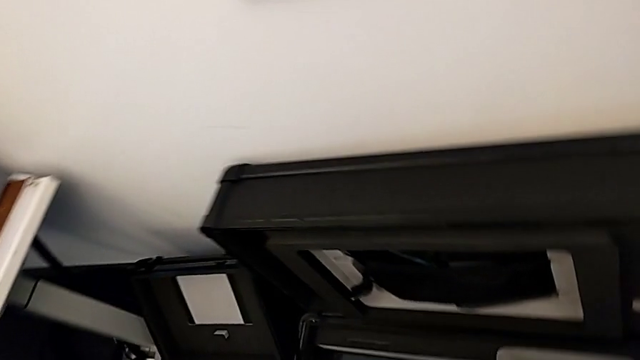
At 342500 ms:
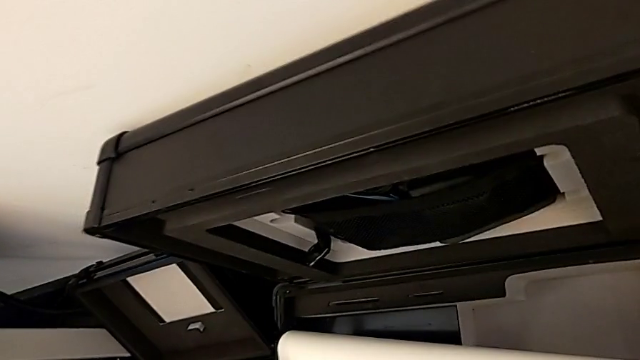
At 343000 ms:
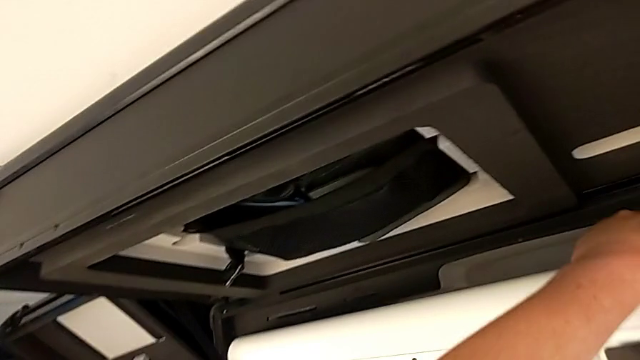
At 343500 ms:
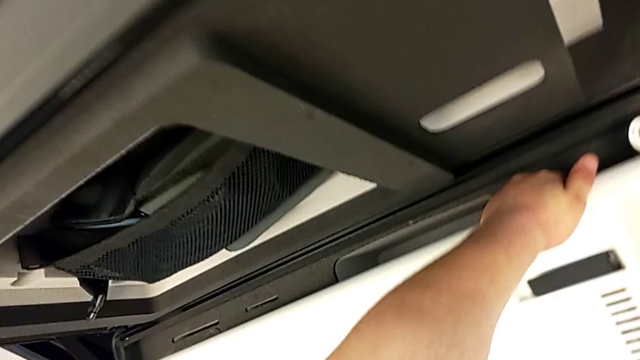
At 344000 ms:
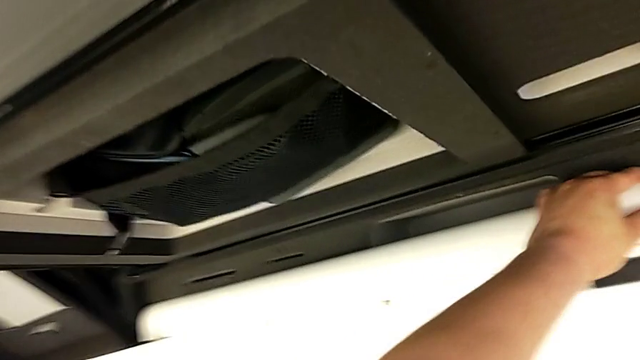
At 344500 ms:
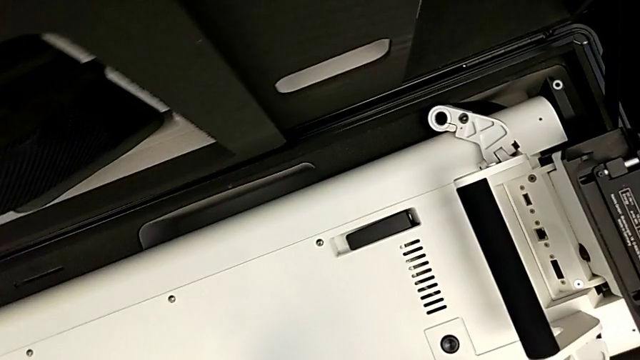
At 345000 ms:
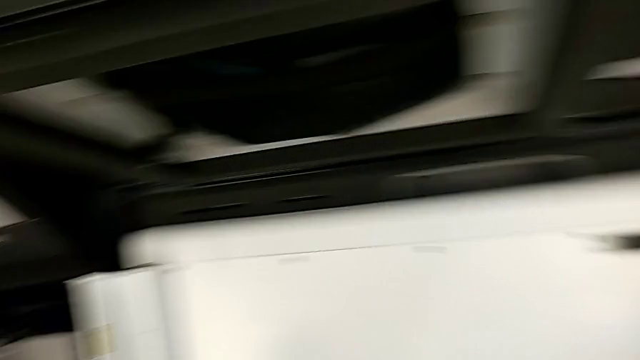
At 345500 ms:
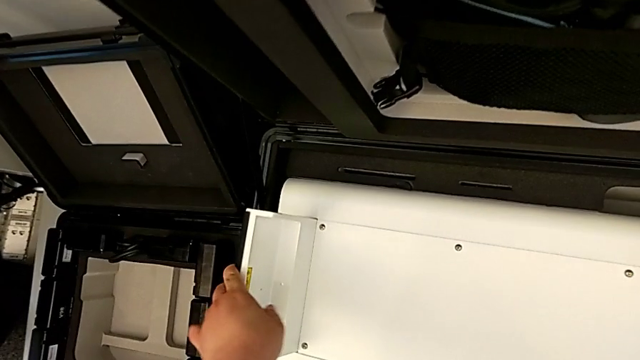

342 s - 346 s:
The camera wearer is disassembling the neck and putting it in the box. They place the base.

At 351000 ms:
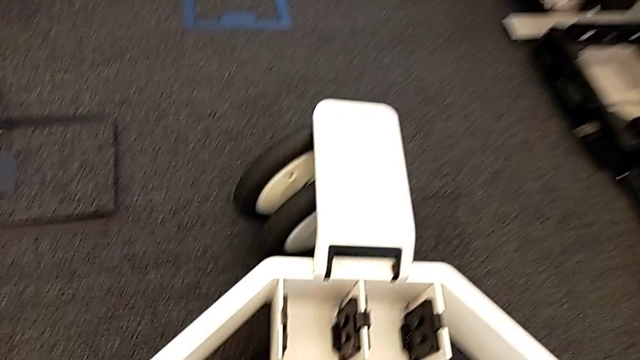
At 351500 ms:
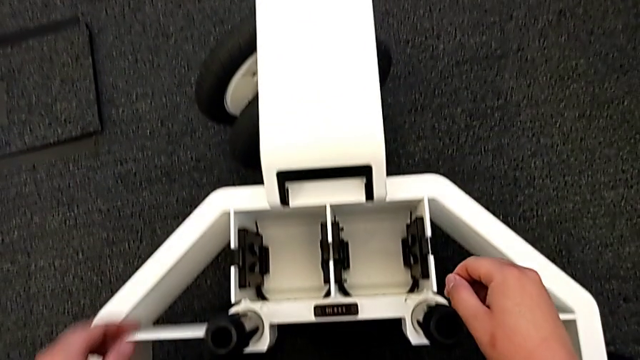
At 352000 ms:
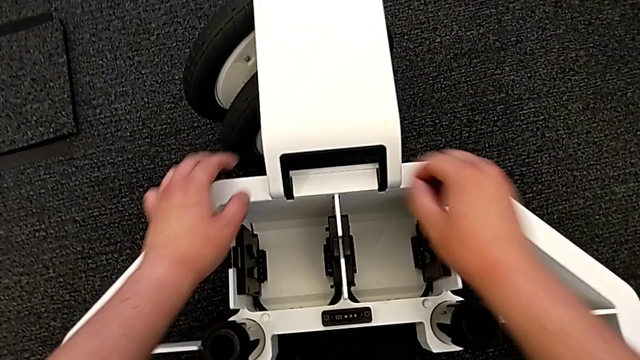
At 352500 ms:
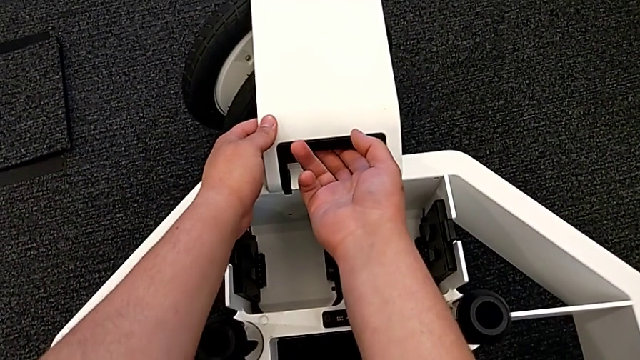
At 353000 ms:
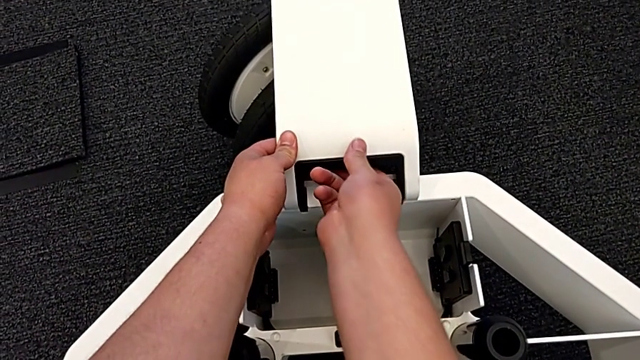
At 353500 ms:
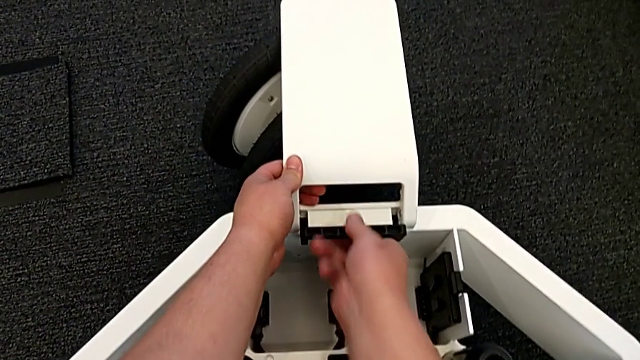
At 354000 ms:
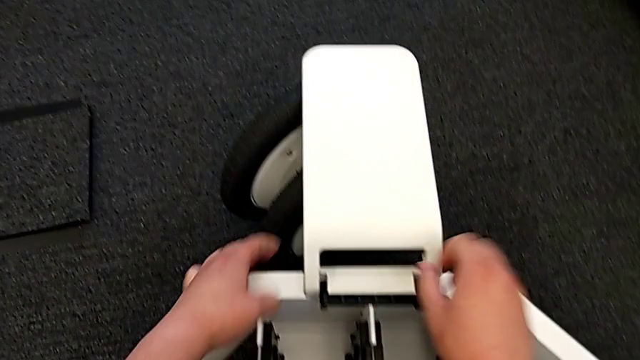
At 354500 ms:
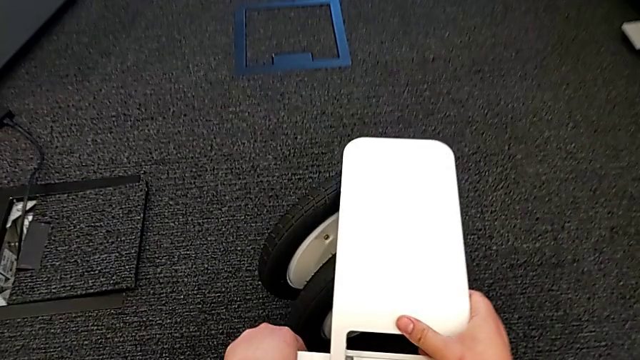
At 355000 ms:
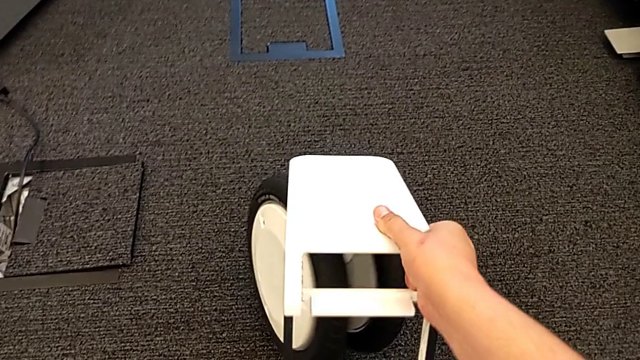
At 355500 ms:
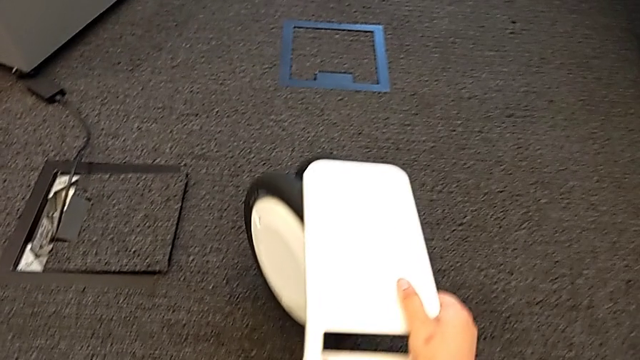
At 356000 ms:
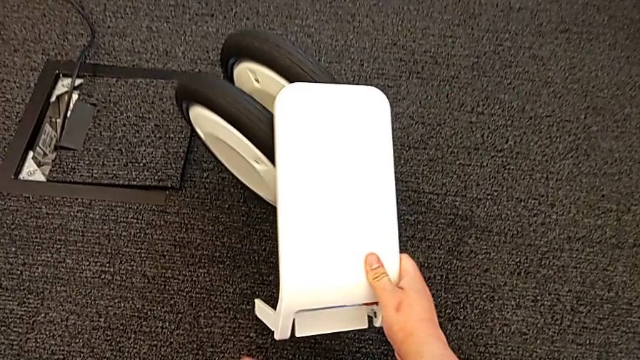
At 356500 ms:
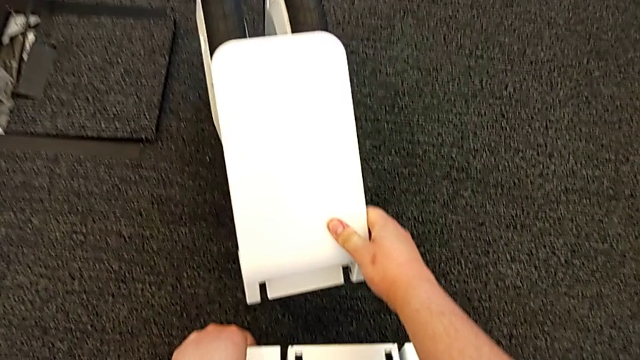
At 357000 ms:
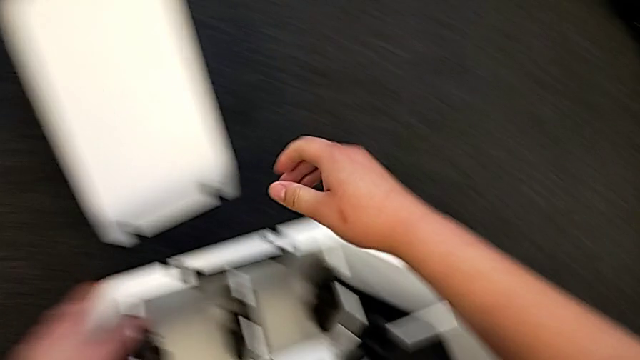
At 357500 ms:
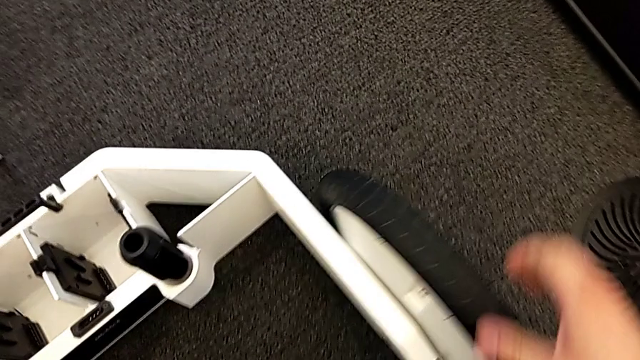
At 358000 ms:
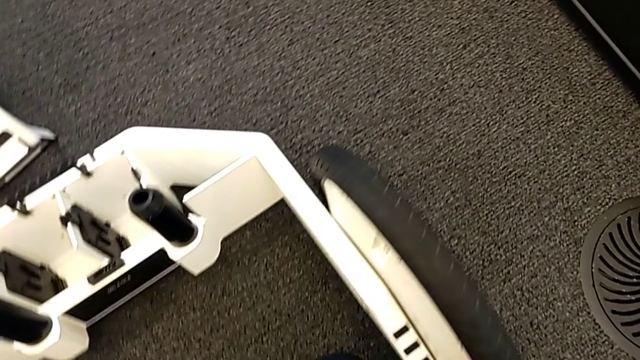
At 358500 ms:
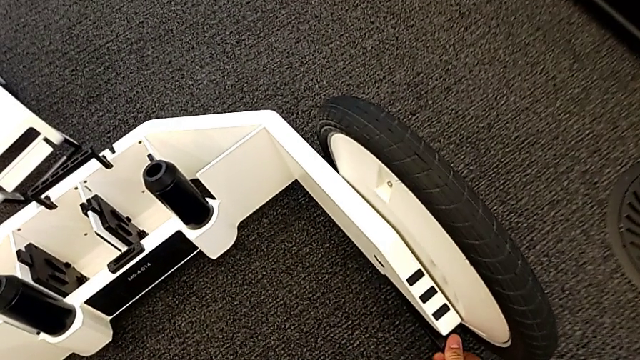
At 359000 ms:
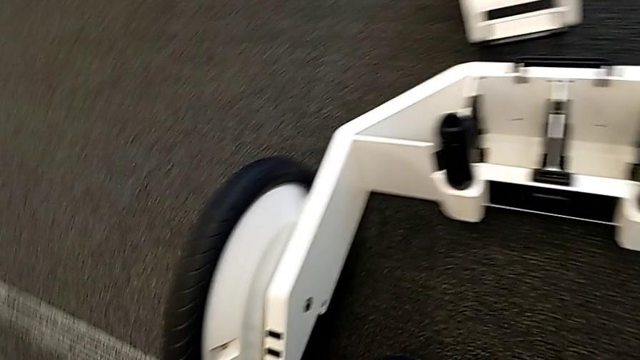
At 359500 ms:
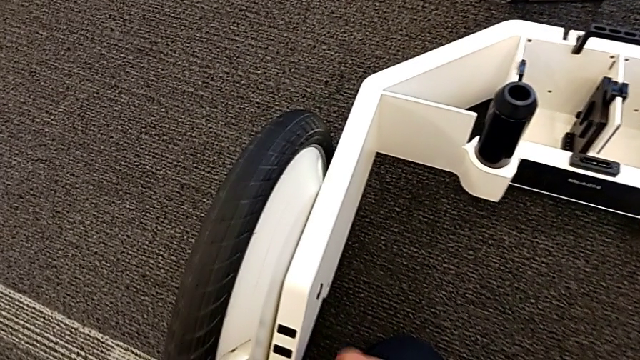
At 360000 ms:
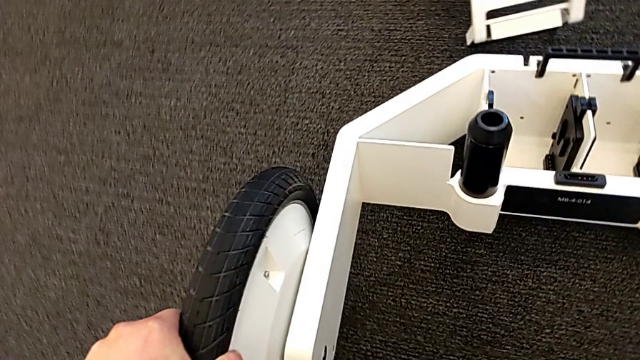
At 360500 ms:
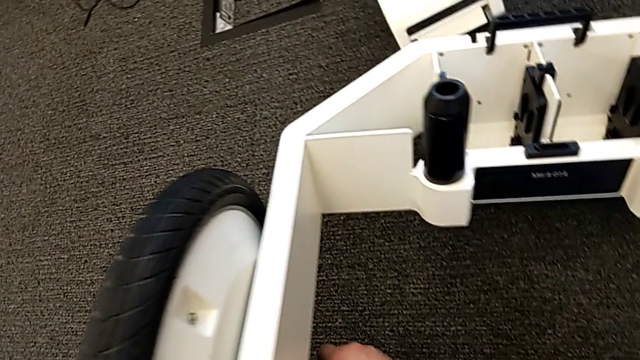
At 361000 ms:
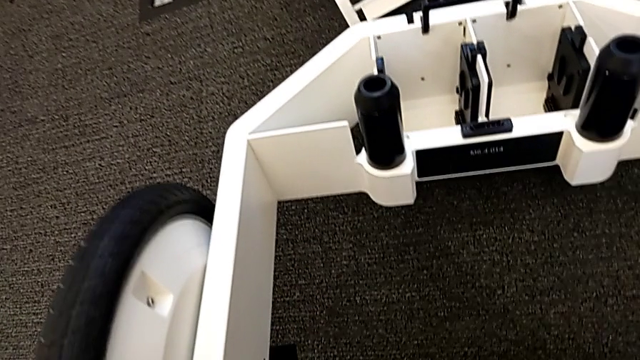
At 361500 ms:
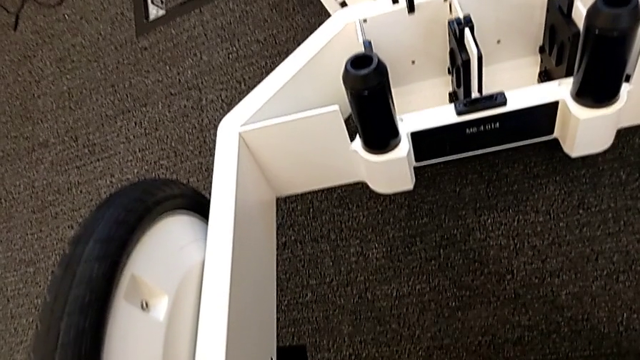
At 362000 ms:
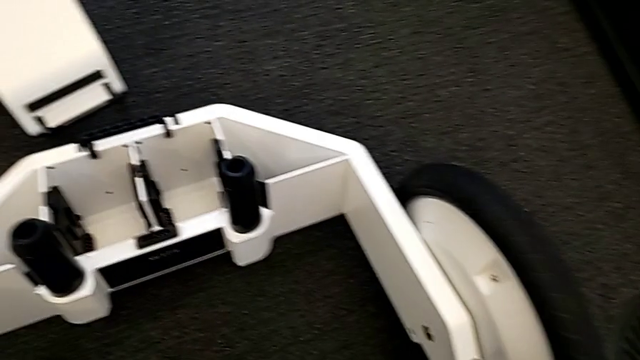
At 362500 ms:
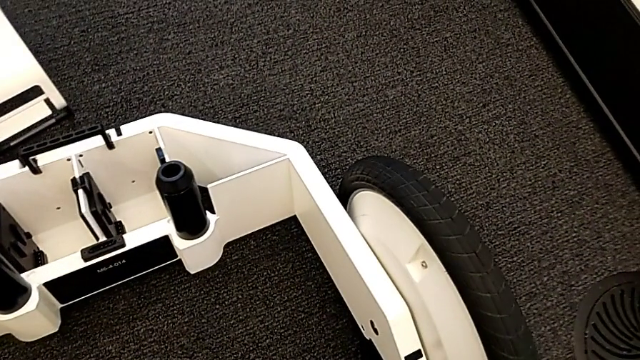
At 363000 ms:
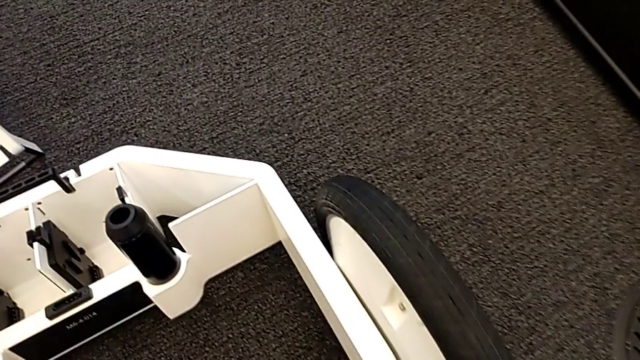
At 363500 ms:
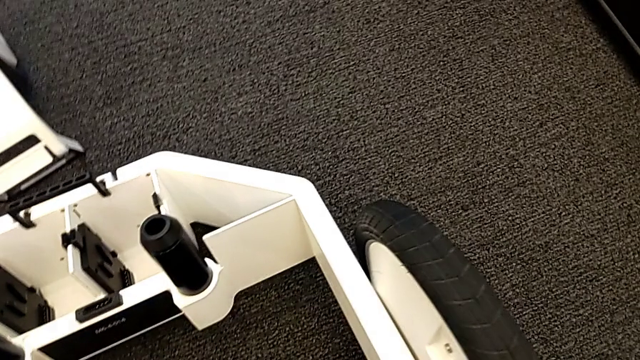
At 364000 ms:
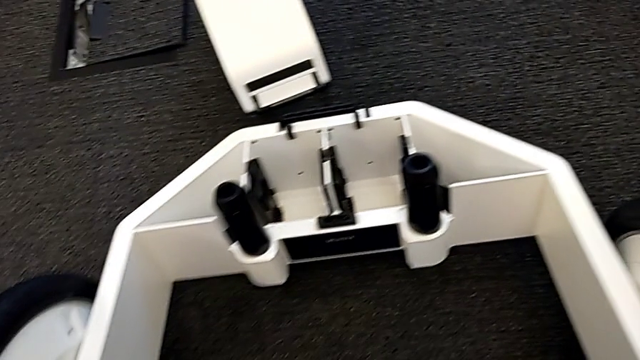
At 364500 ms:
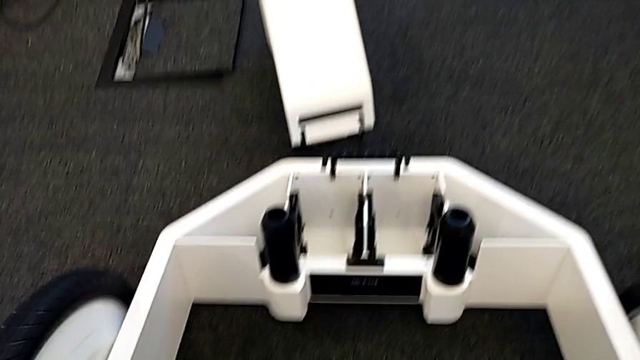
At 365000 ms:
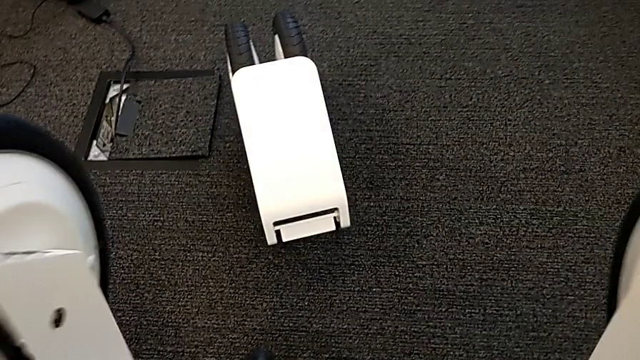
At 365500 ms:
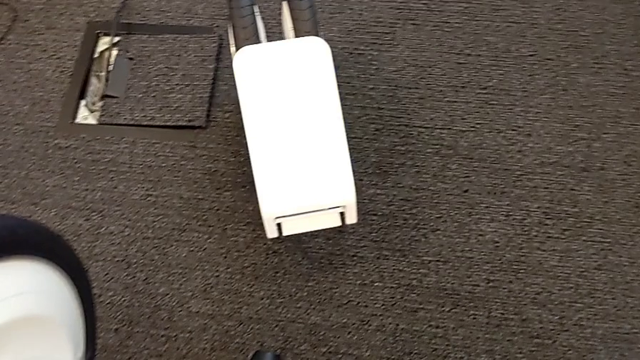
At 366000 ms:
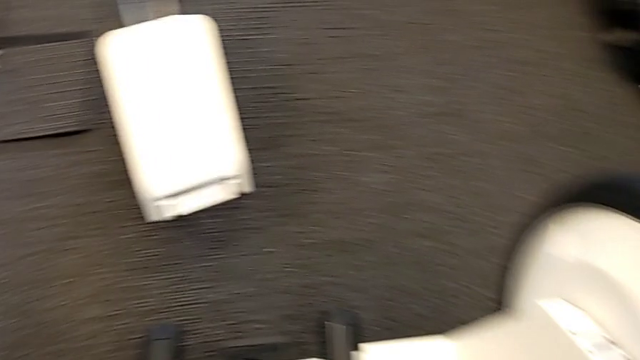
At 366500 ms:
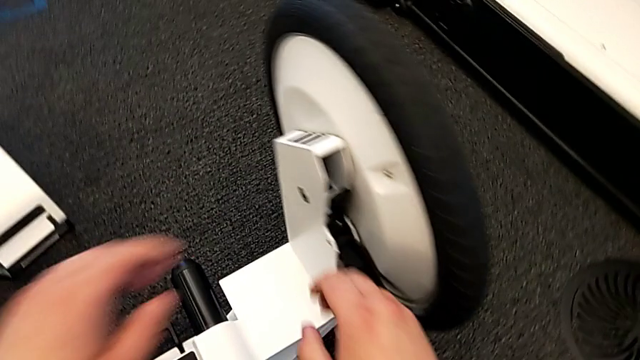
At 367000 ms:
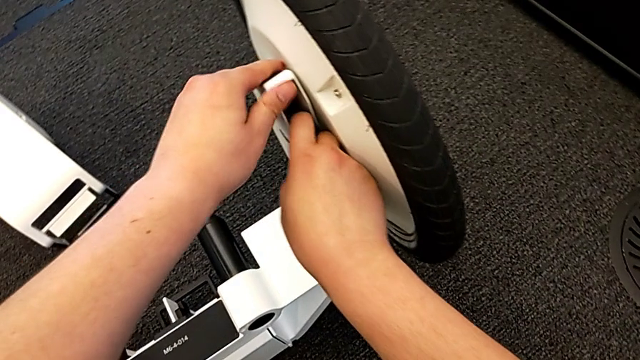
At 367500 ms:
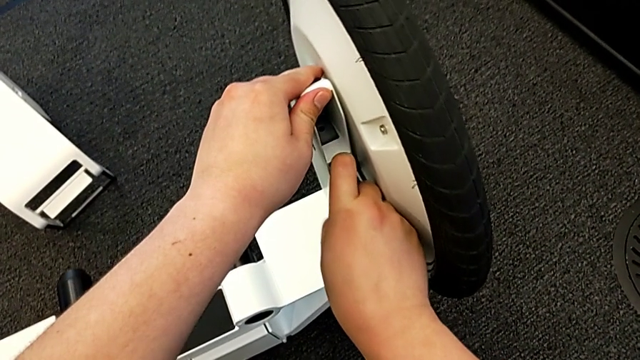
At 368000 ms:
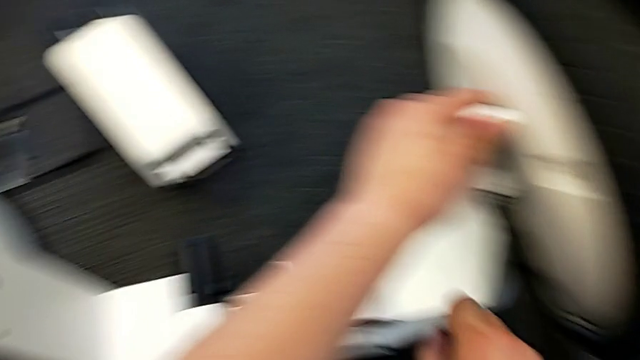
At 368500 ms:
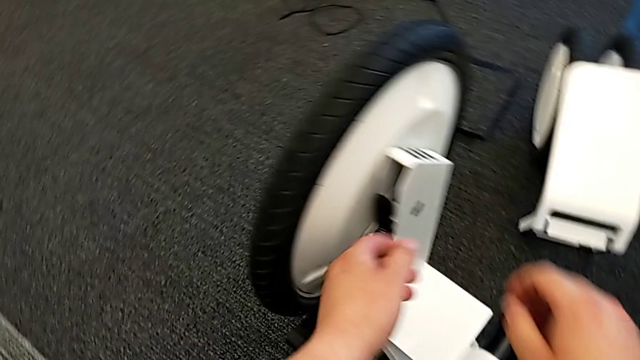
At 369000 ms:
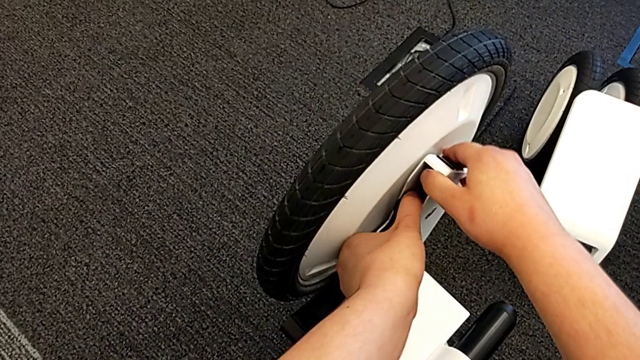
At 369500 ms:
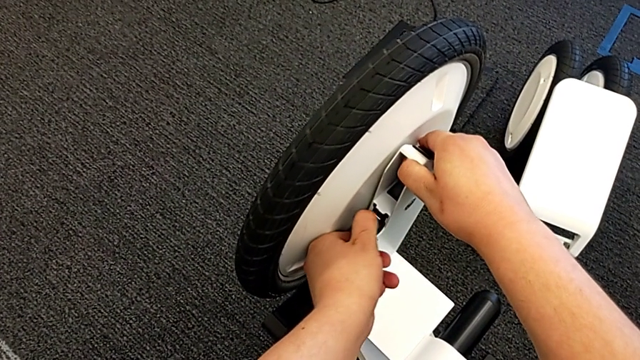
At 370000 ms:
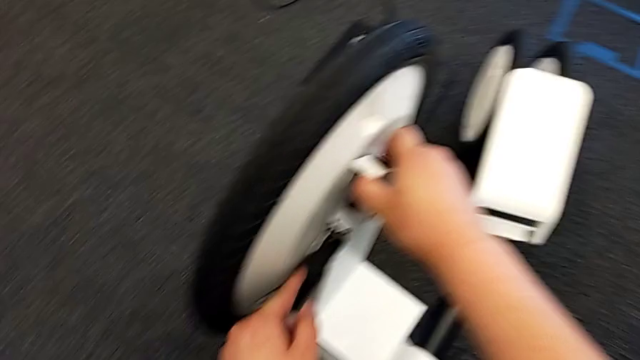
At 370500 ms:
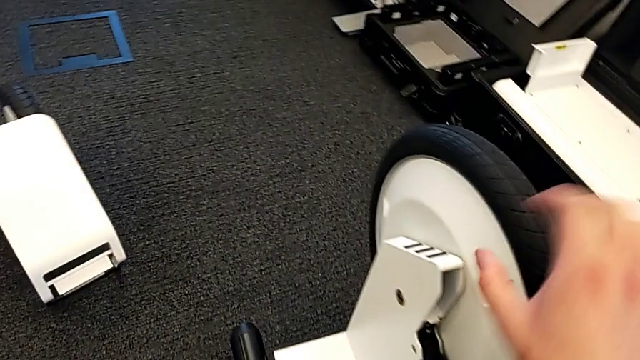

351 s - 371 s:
The camera wearer is disassembling the base wheels. They unlock the middle wheel, grab it, lift it, place the wheel, lift it, unlock the right wheel and unlock the left wheel.
